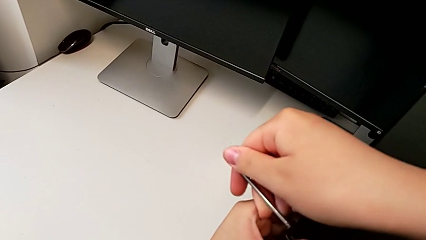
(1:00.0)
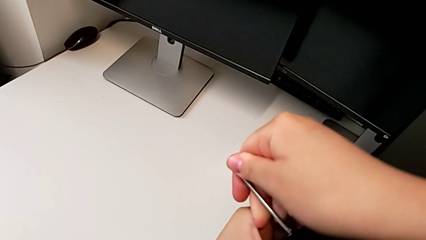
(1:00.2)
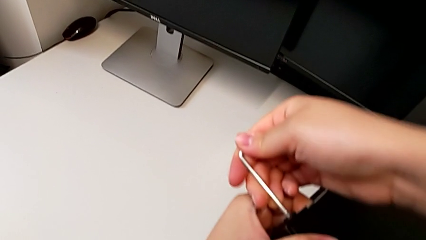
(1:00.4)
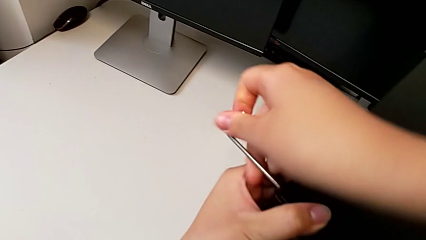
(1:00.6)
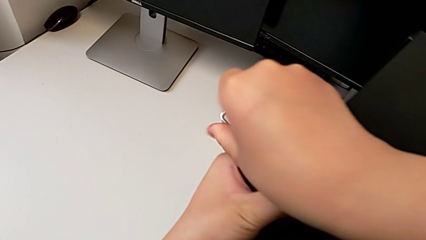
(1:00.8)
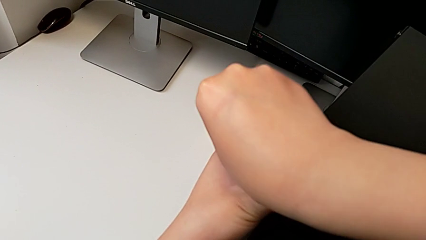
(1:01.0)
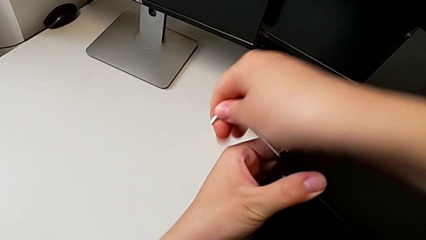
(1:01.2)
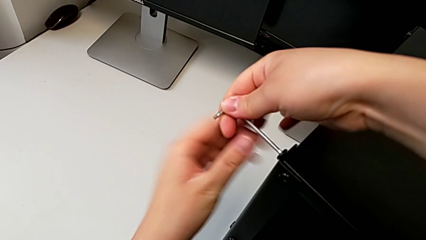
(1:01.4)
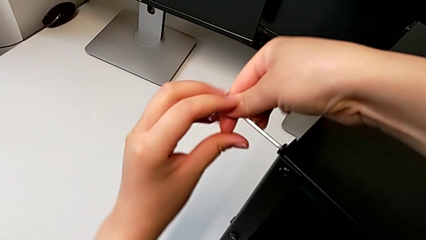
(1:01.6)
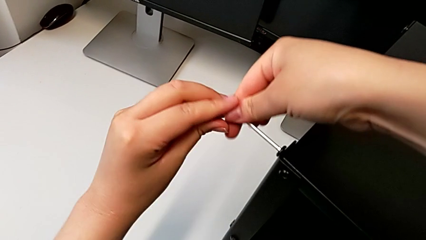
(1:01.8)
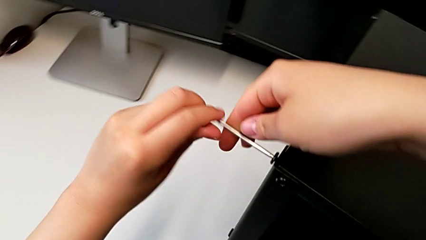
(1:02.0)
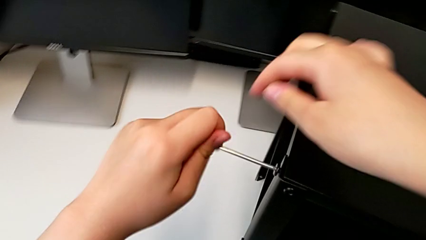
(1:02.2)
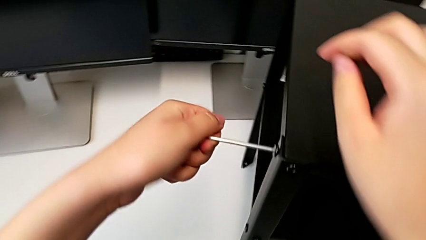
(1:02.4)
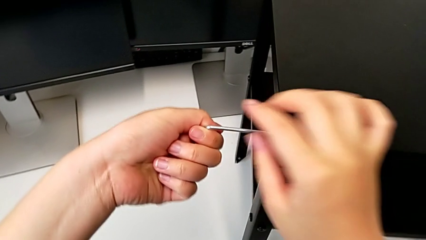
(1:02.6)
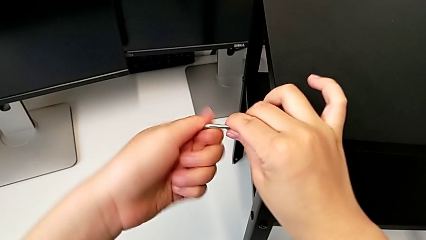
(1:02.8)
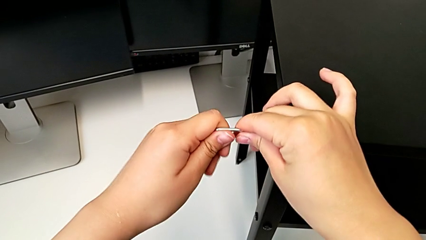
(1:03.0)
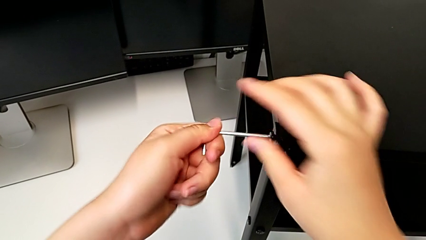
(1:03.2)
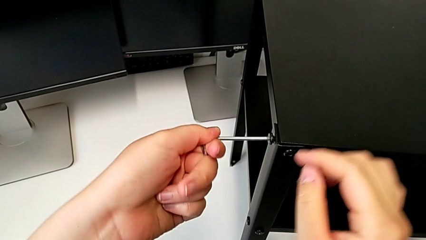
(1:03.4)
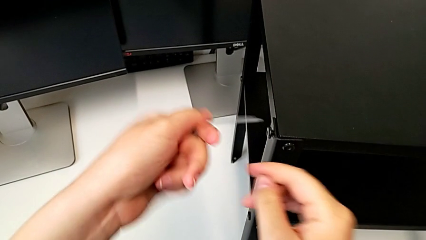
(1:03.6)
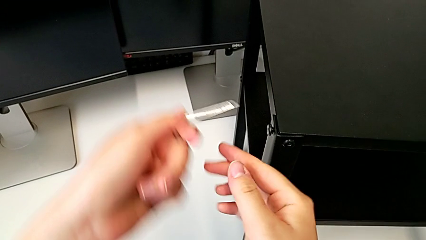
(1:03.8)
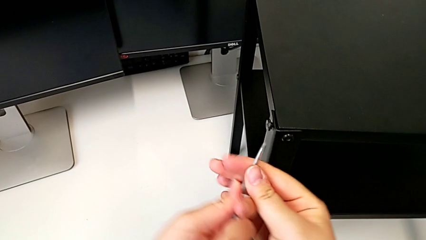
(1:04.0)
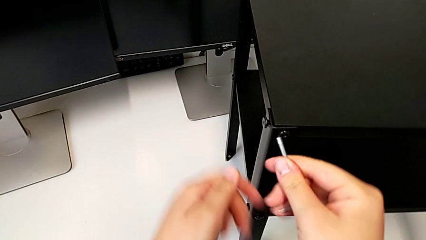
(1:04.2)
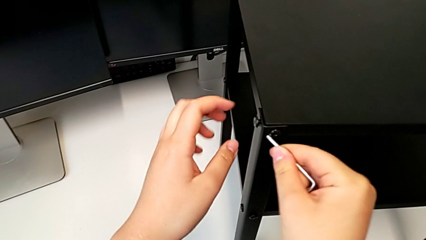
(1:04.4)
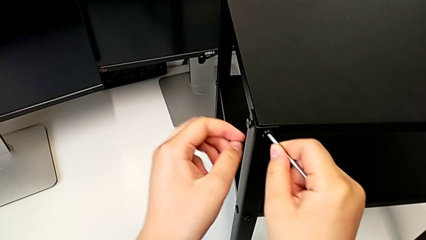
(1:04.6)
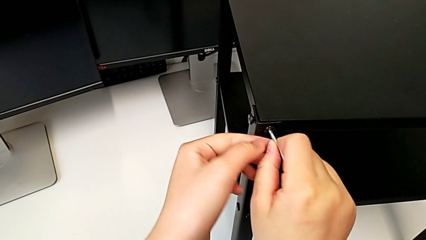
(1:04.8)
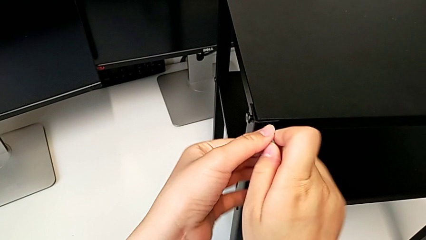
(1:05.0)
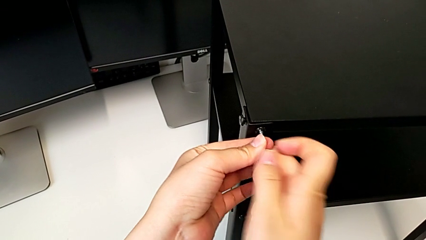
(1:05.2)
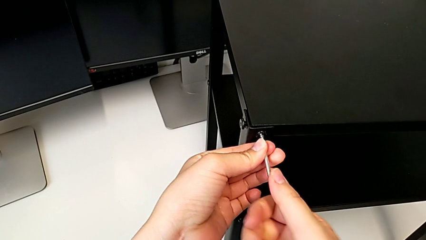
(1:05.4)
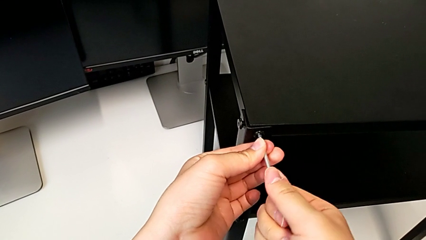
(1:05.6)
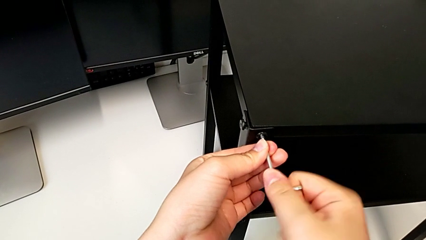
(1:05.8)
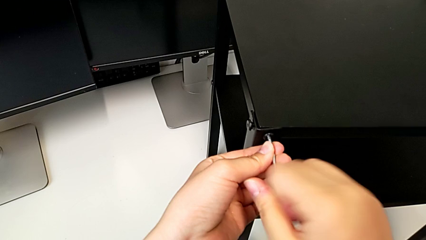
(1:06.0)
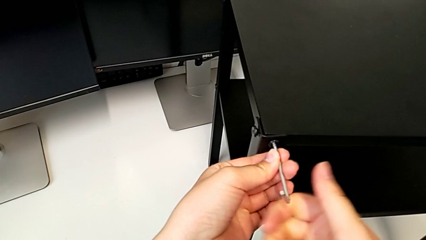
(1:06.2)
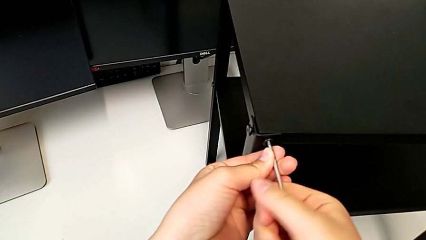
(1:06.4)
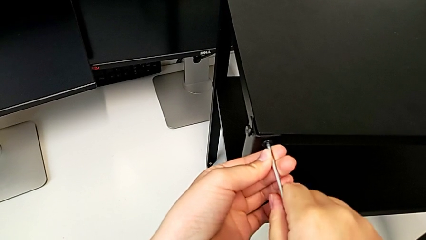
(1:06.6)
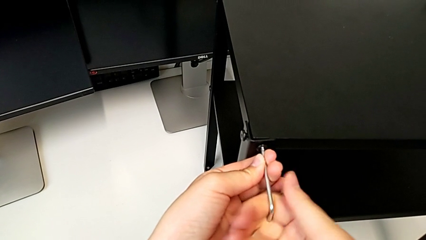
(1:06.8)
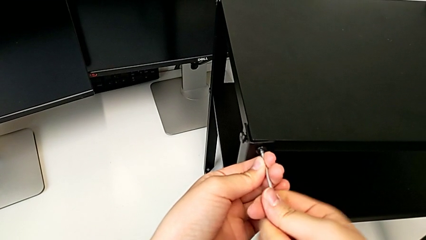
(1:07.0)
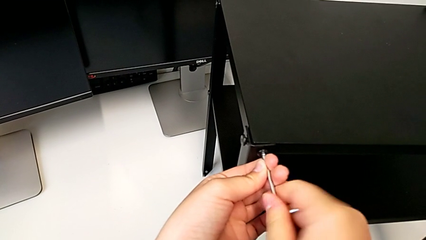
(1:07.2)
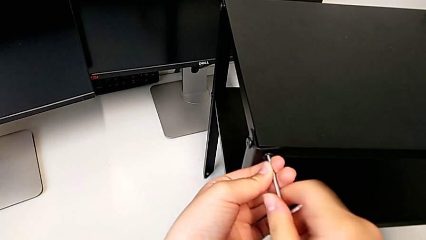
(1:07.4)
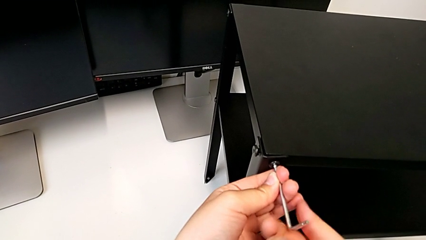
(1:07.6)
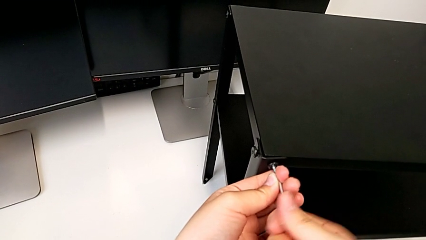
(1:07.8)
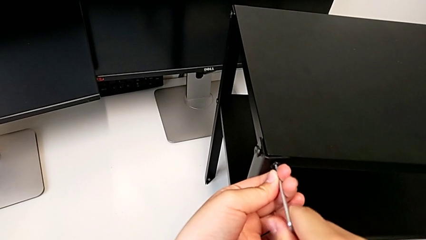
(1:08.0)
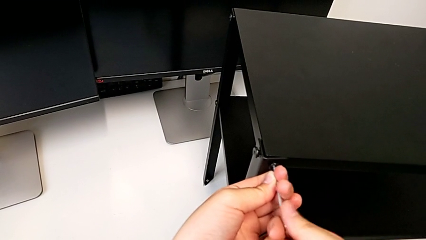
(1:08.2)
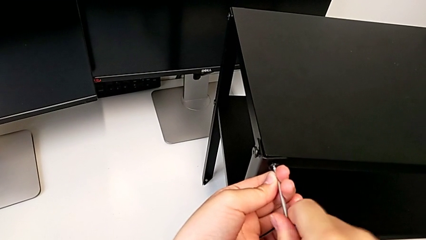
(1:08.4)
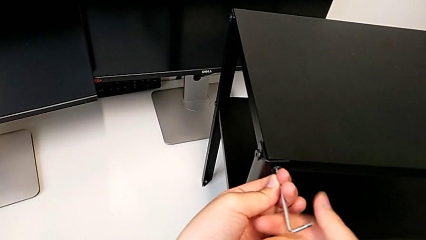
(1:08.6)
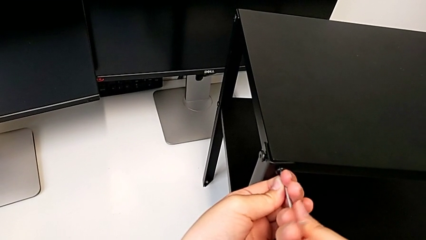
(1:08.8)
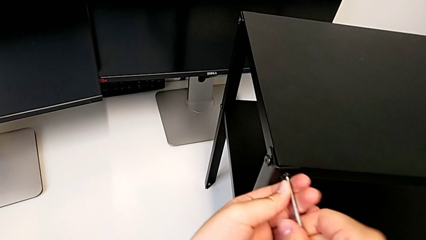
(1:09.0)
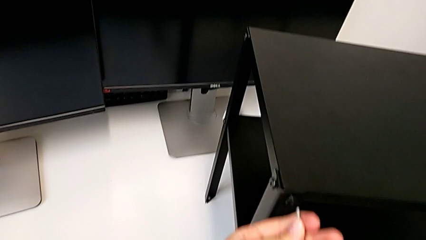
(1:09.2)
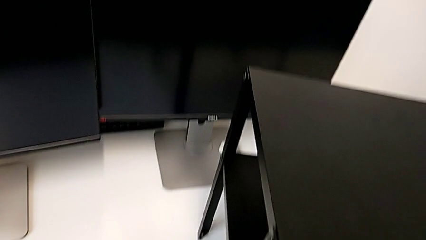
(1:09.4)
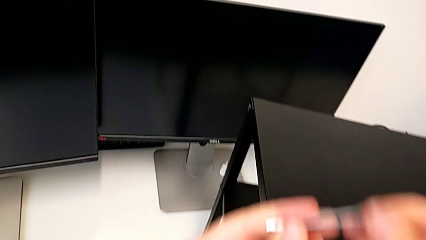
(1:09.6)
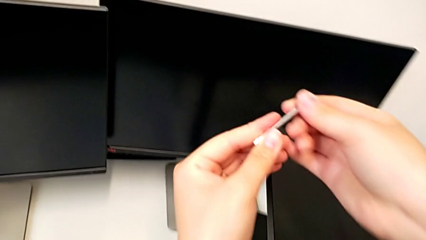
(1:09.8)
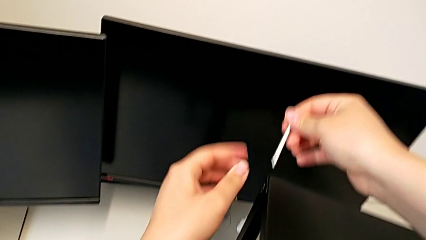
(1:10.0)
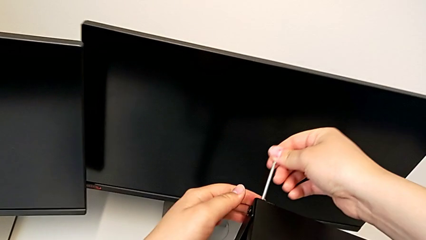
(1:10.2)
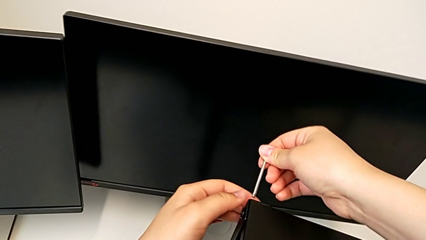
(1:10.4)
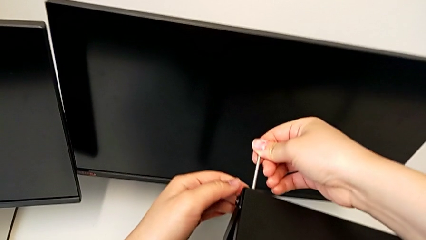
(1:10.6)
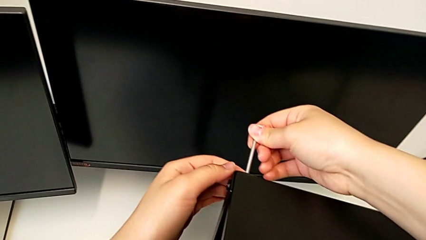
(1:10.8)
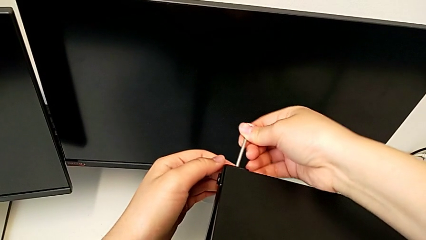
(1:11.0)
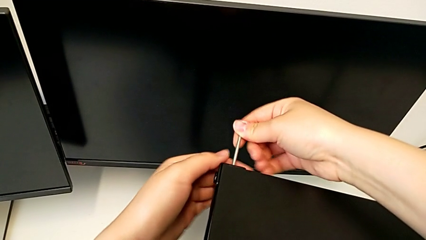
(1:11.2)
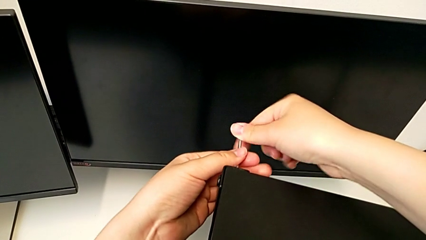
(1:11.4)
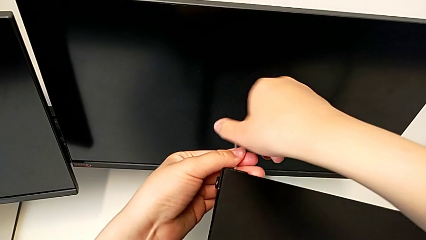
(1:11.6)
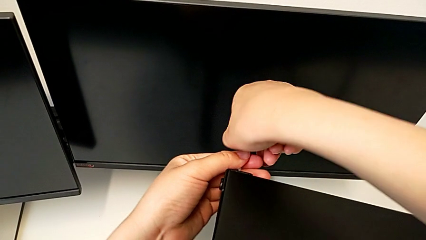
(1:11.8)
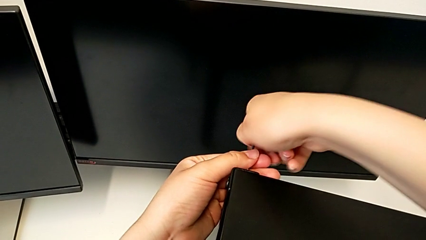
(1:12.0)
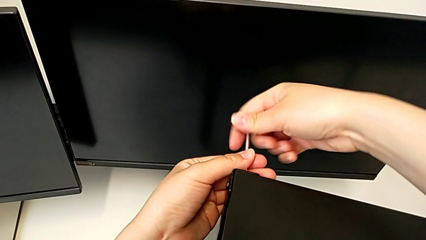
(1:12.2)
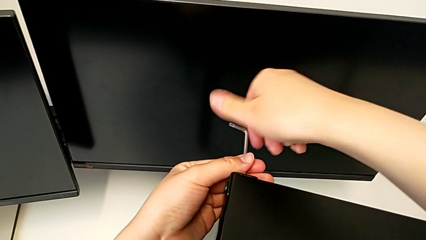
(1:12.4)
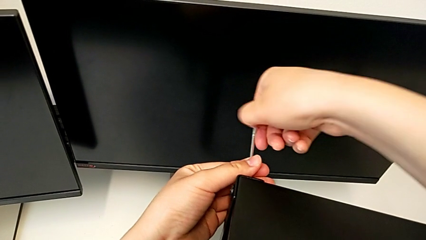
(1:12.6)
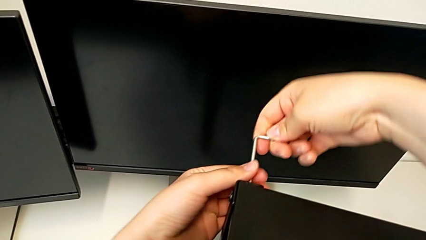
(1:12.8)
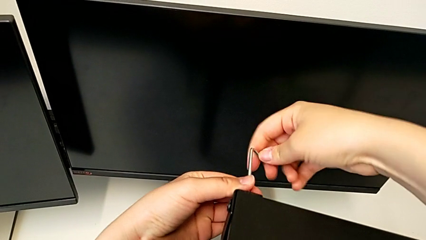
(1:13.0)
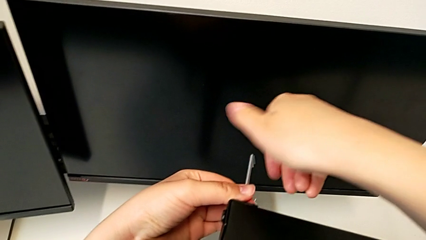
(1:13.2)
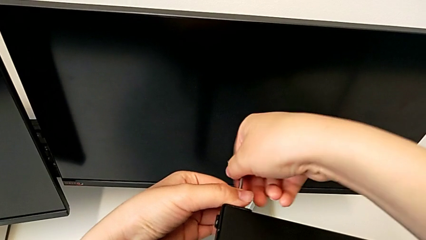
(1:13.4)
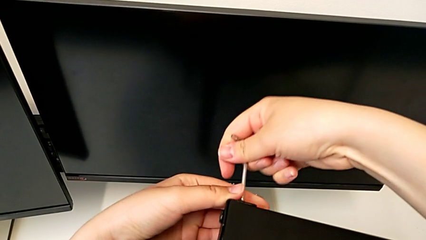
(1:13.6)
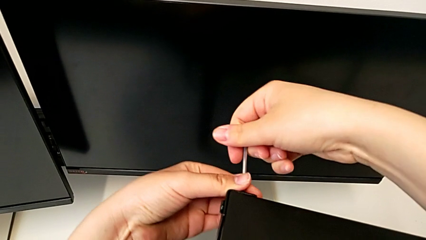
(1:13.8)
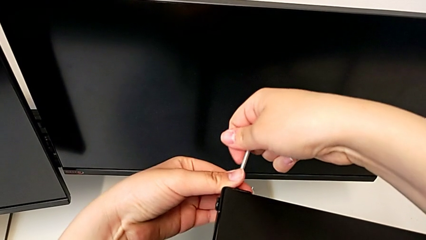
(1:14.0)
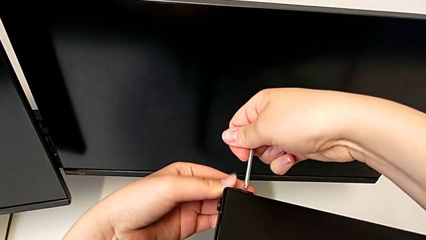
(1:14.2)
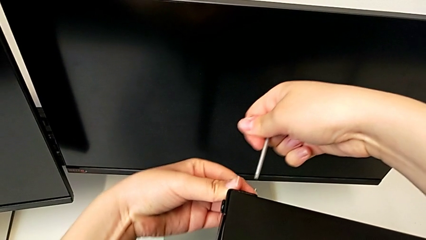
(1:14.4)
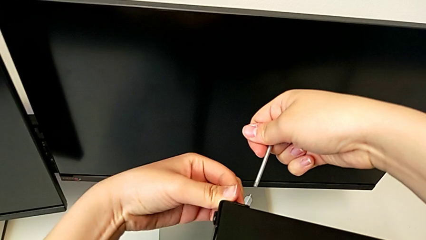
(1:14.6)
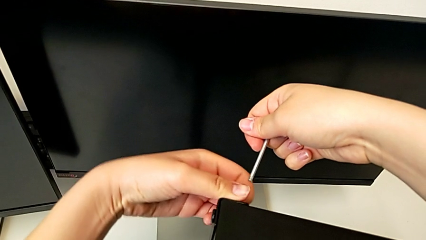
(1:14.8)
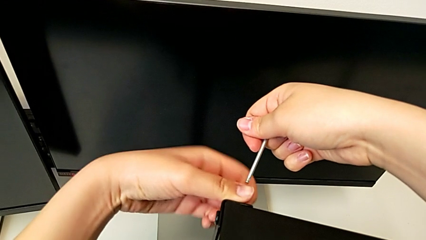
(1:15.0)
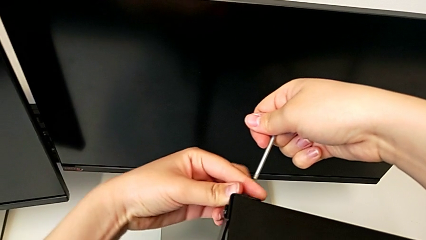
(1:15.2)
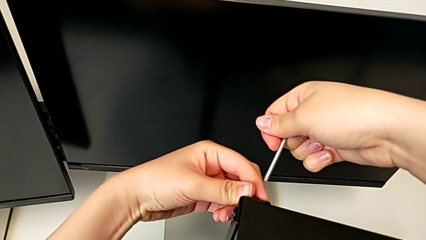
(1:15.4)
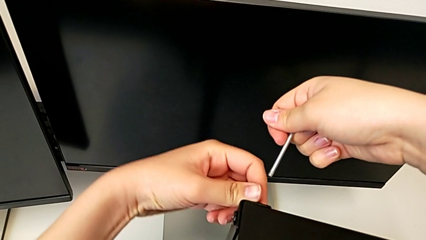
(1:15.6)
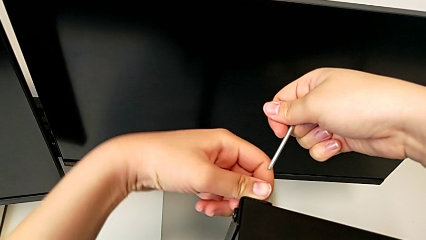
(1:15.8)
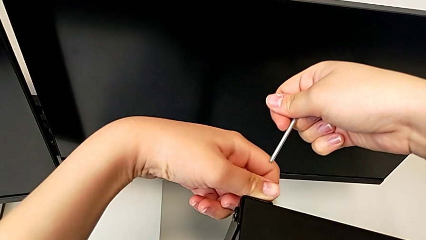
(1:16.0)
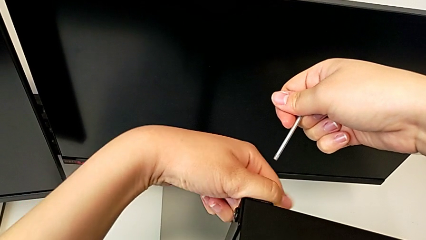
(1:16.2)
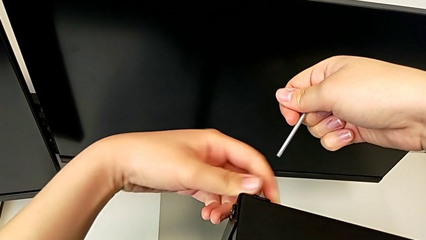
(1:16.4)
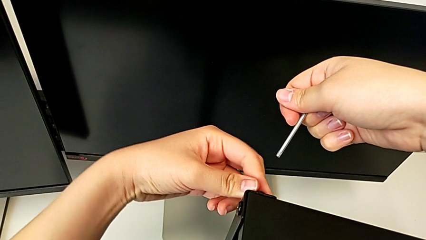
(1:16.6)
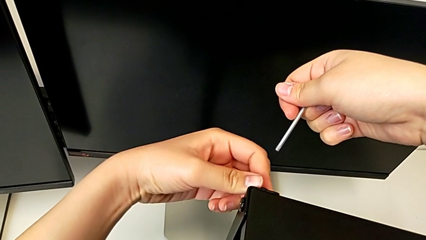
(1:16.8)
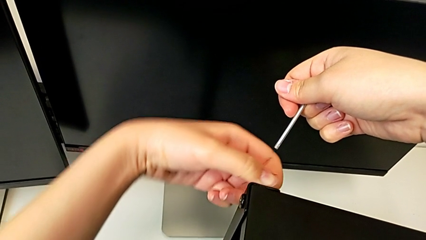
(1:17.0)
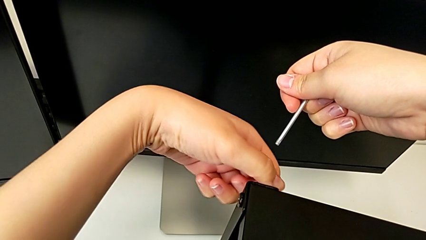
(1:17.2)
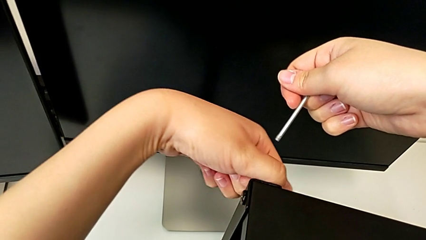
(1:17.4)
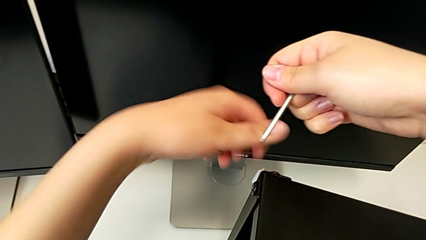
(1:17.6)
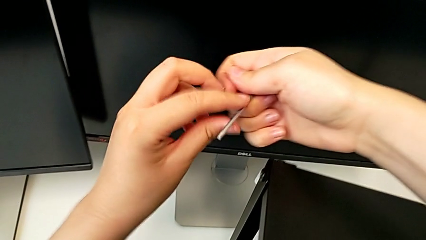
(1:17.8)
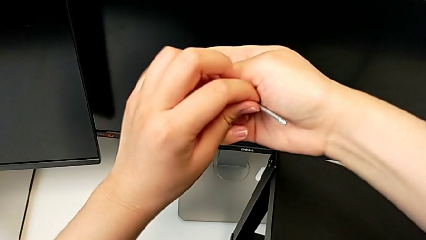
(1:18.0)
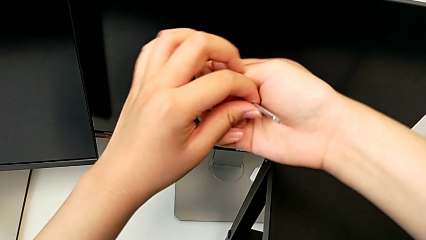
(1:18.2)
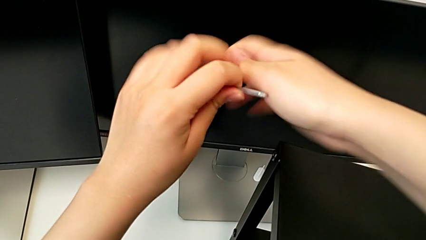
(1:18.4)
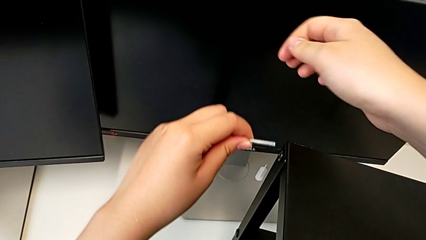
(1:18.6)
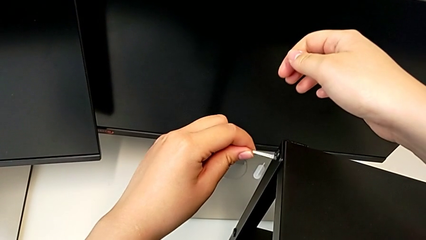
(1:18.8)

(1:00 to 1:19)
The camera wearer is disassembling the top table of the furniture. They unscrew the hex socket head, withdraw the Allen wrench, insert it, unscrew the hex socket head, withdraw the Allen wrench, insert it, unscrew the hex socket head, withdraw the Allen wrench, unscrew the hex socket head and rotate the Allen wrench.
